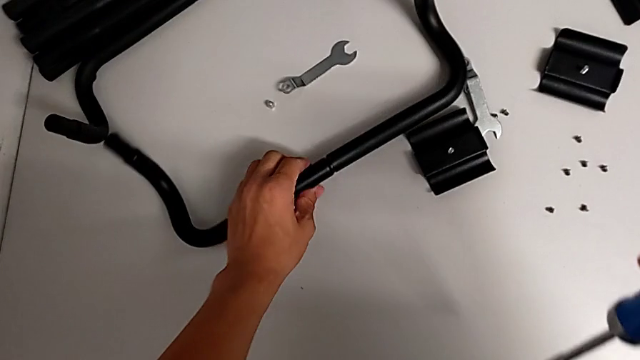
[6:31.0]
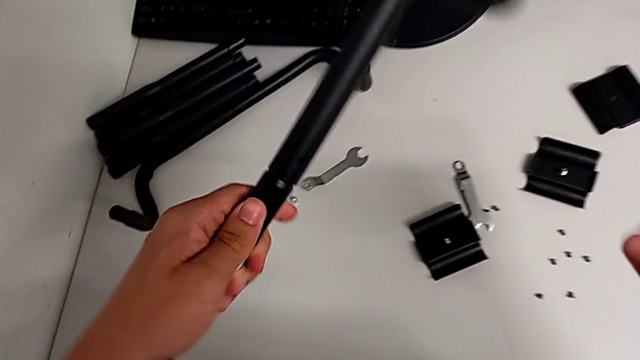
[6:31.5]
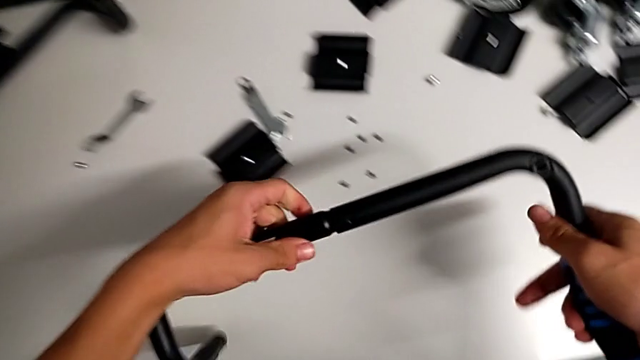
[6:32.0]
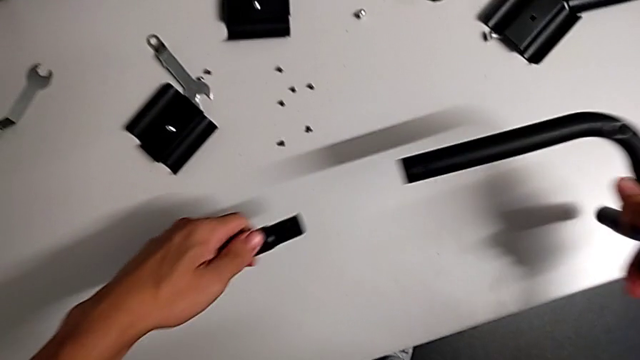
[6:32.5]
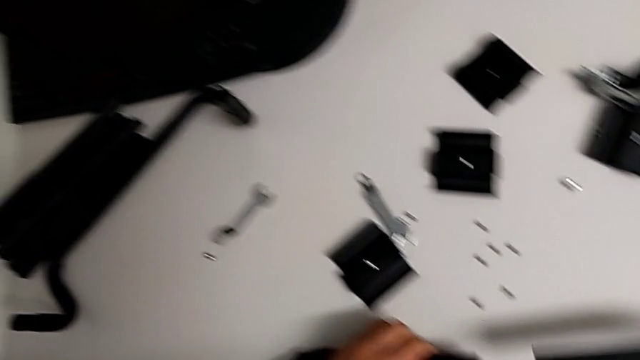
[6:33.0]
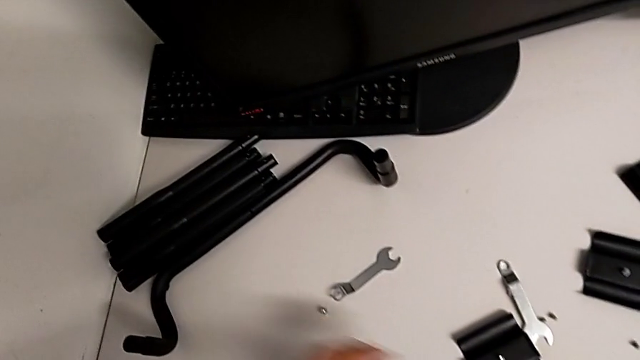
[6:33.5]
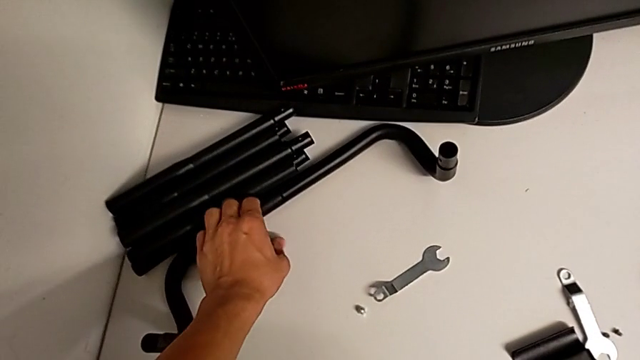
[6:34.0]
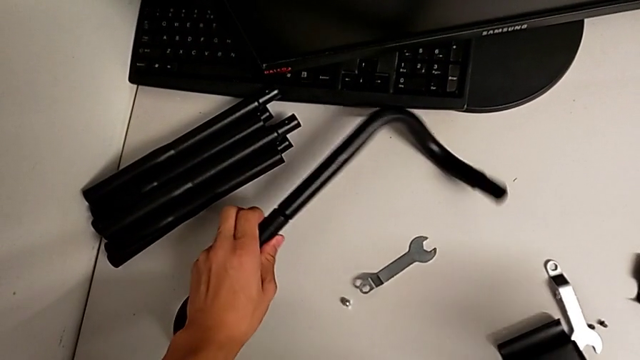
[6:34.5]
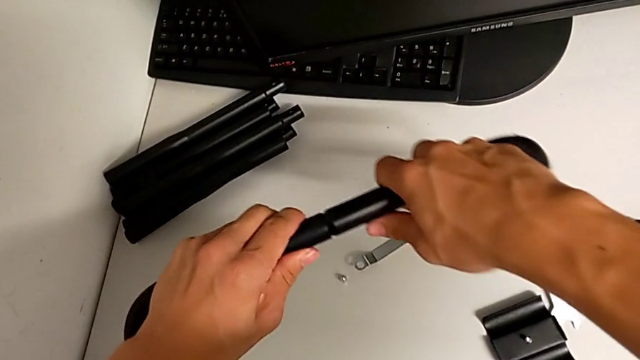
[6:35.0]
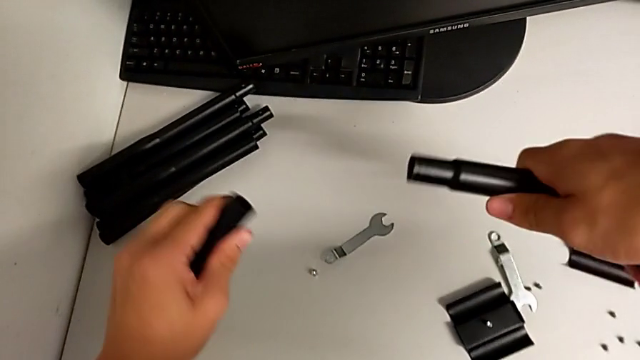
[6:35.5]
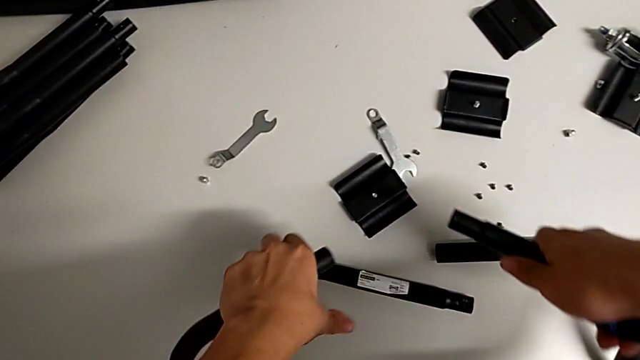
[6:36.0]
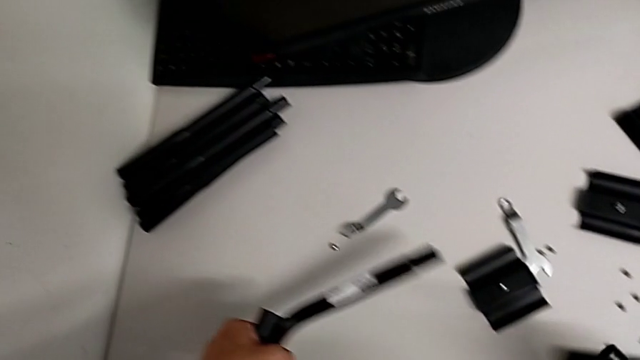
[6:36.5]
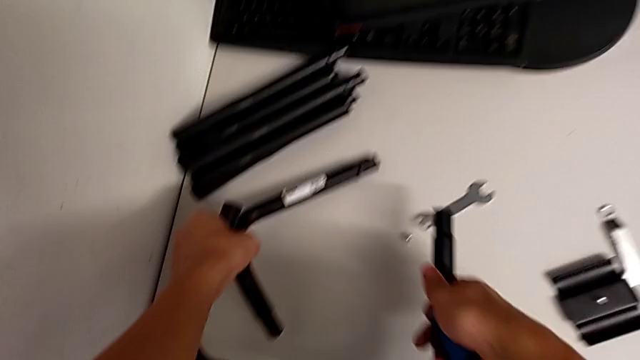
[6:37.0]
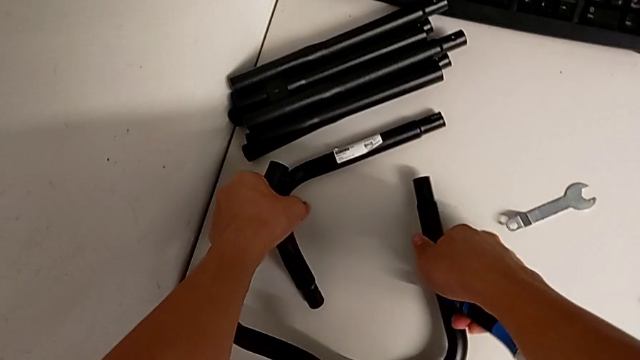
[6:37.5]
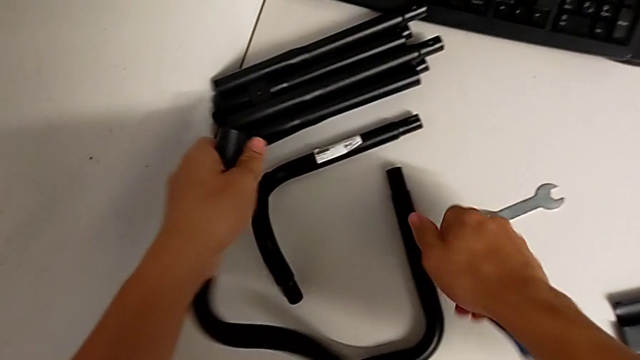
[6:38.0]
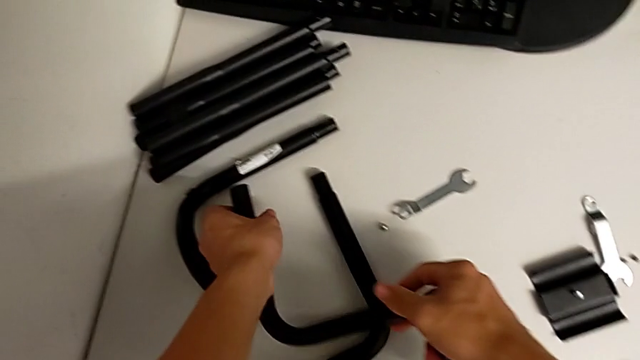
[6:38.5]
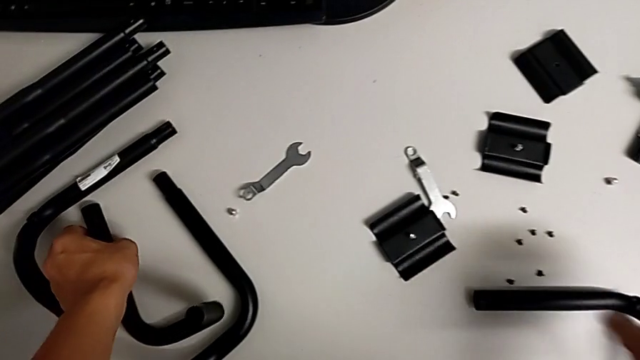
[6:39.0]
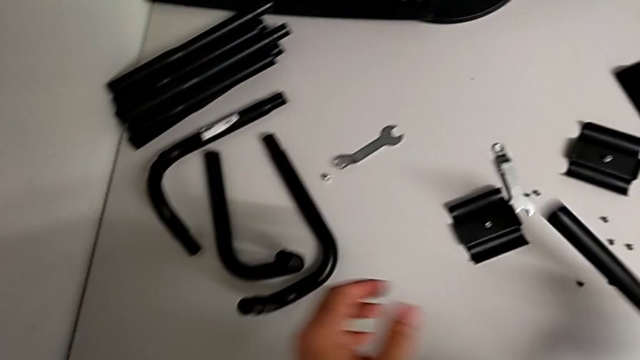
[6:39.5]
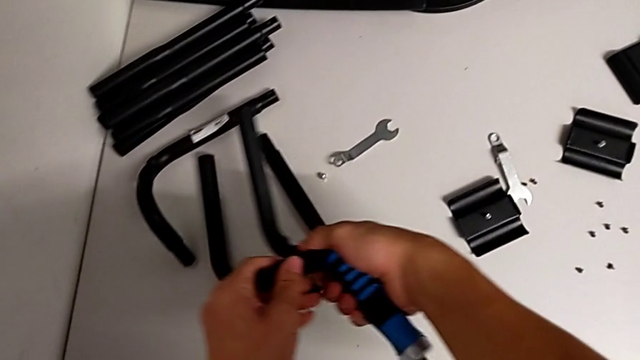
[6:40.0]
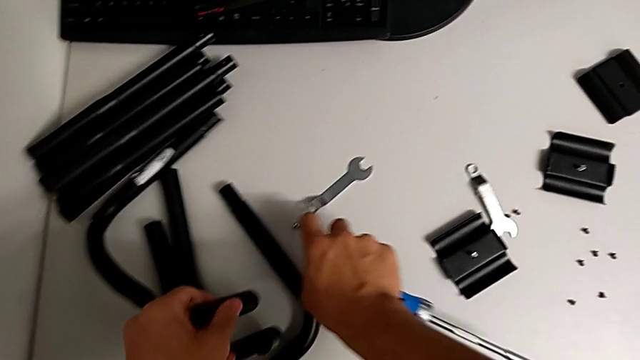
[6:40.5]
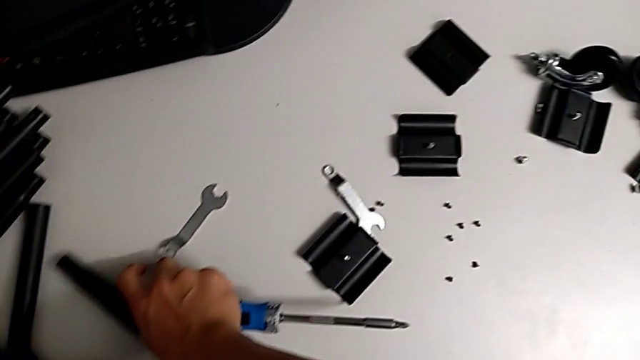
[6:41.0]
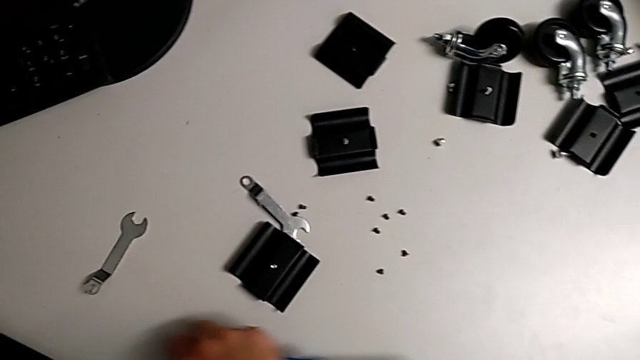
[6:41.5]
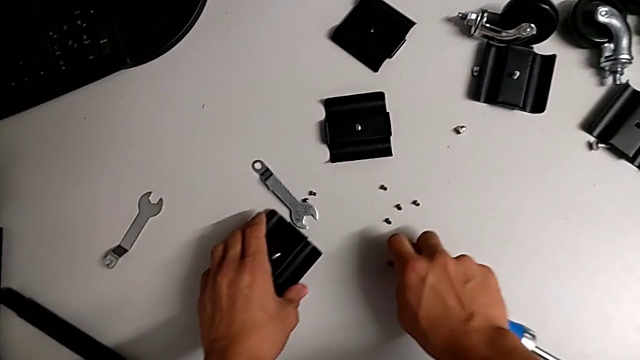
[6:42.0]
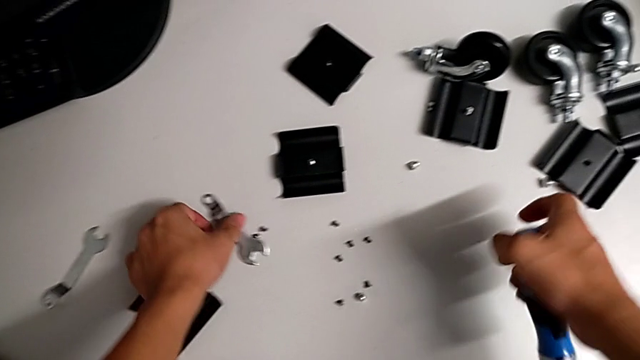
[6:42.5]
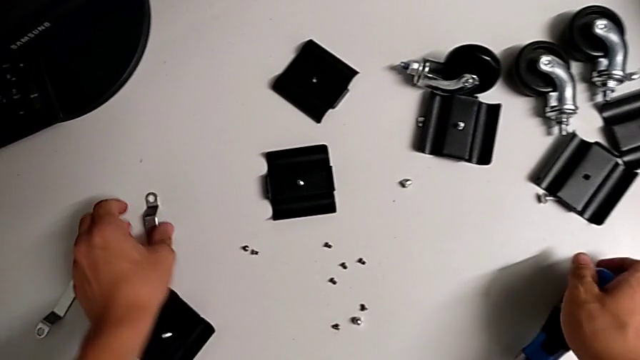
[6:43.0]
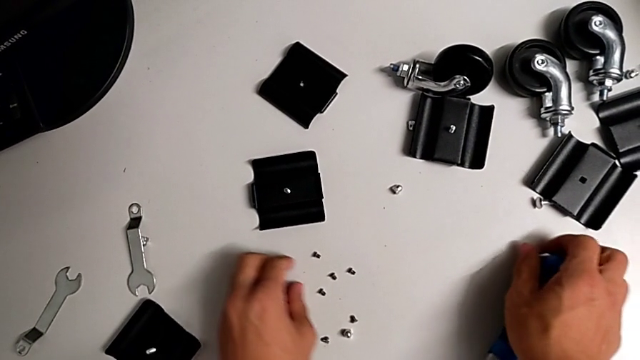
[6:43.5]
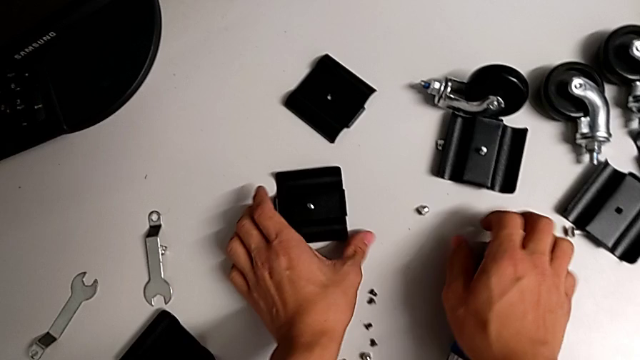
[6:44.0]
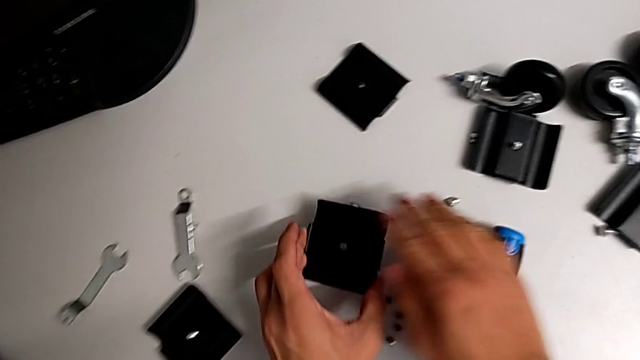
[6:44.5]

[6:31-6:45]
The camera wearer disassembles the base frame. They place the half frame, split it, grab it three times, grab the hexagonal wrench, grab the bracket and hold it.

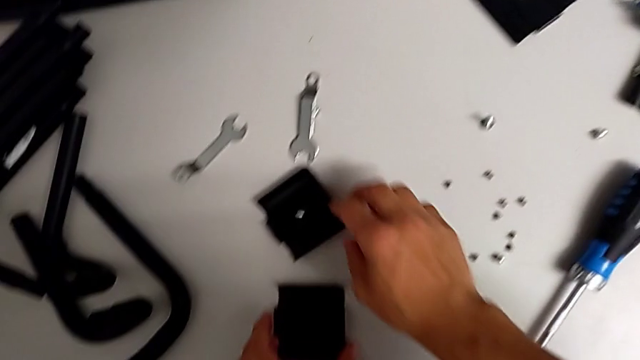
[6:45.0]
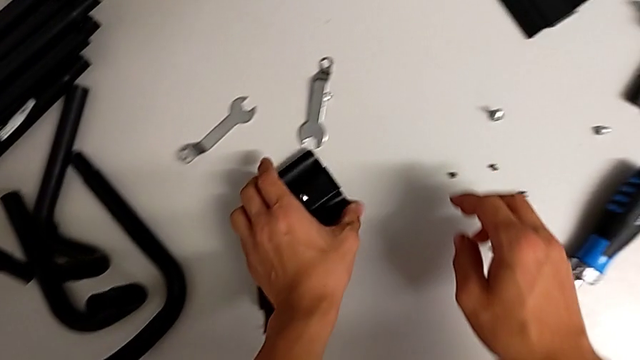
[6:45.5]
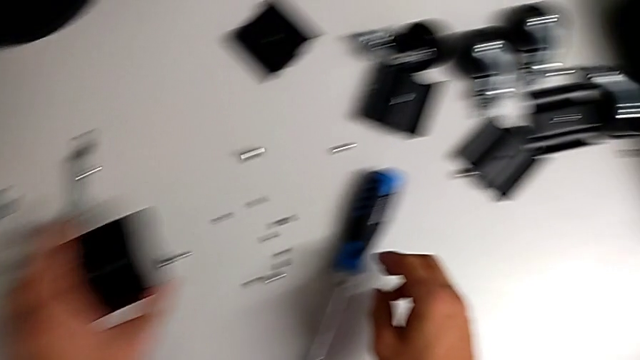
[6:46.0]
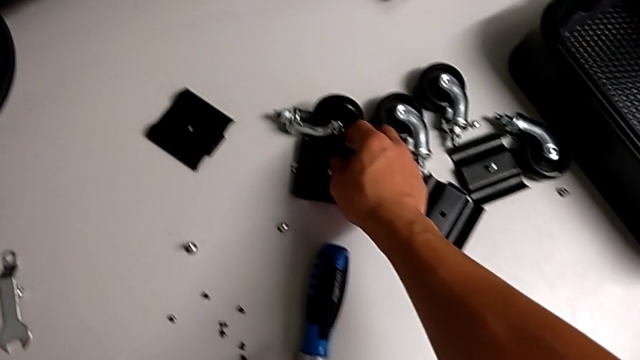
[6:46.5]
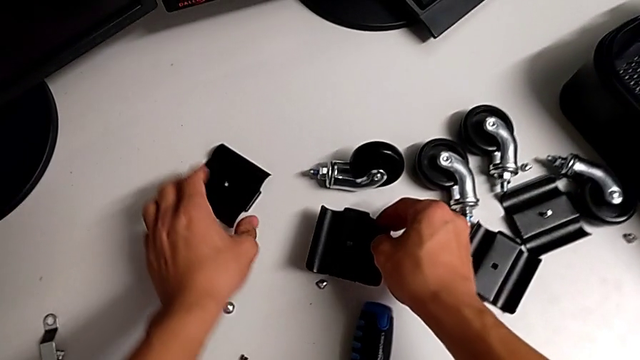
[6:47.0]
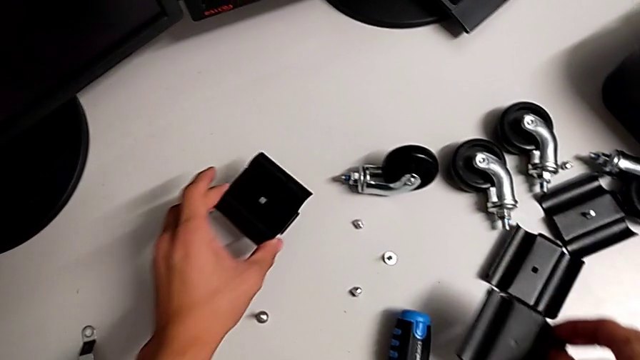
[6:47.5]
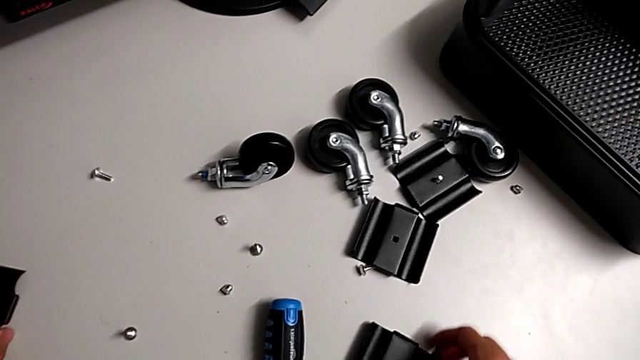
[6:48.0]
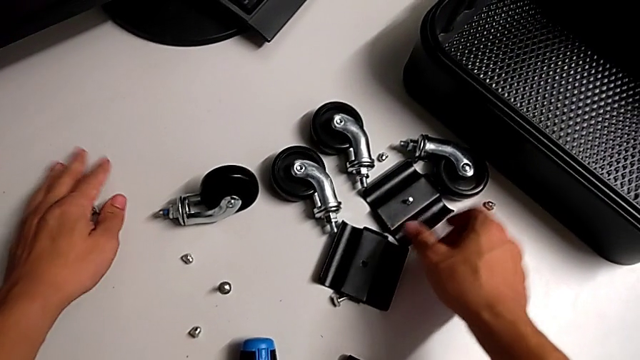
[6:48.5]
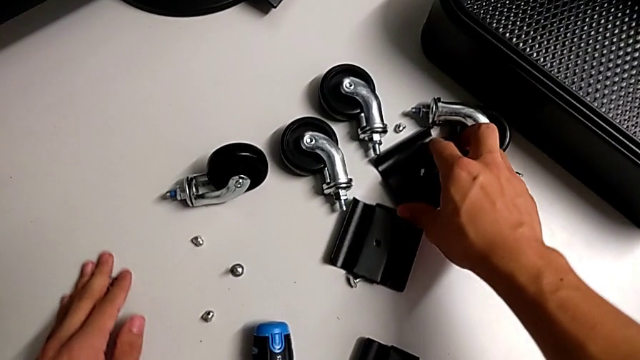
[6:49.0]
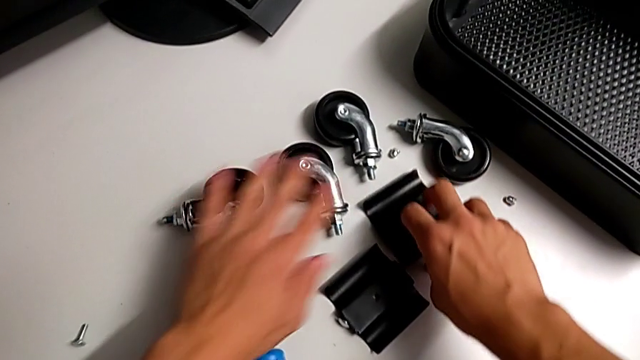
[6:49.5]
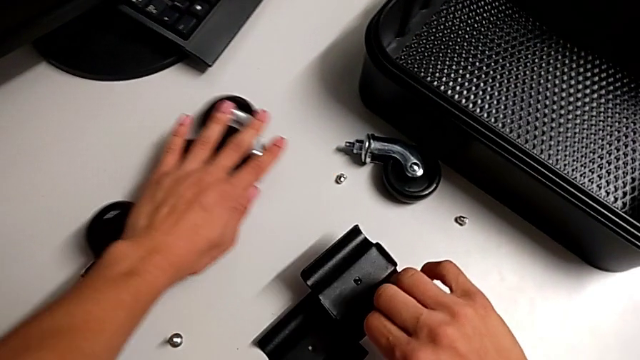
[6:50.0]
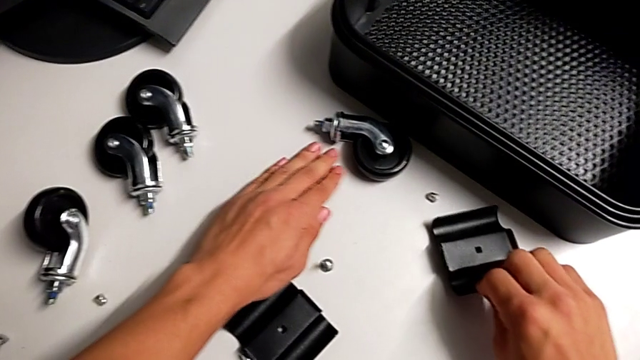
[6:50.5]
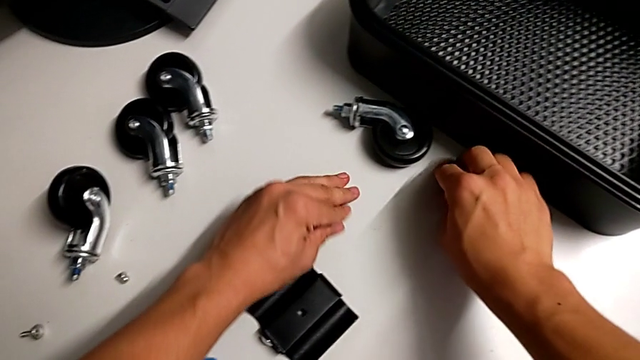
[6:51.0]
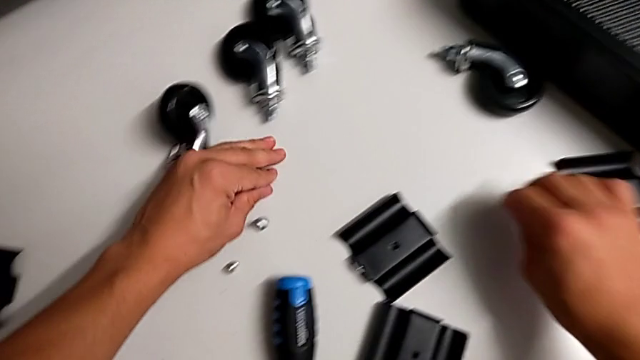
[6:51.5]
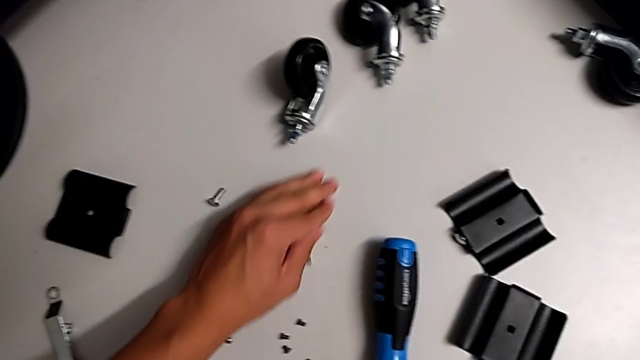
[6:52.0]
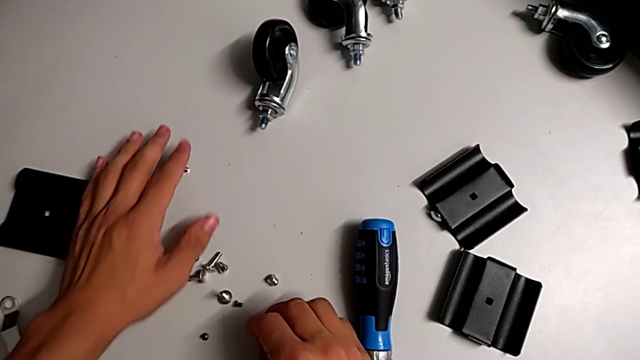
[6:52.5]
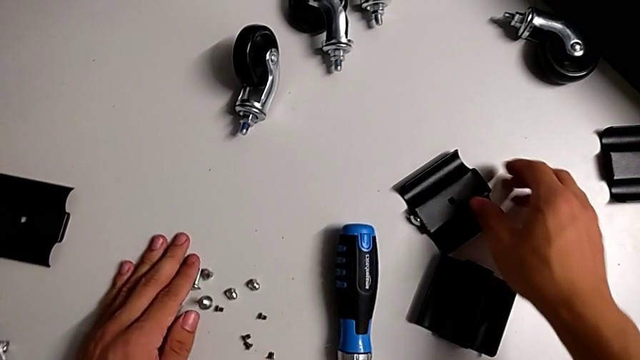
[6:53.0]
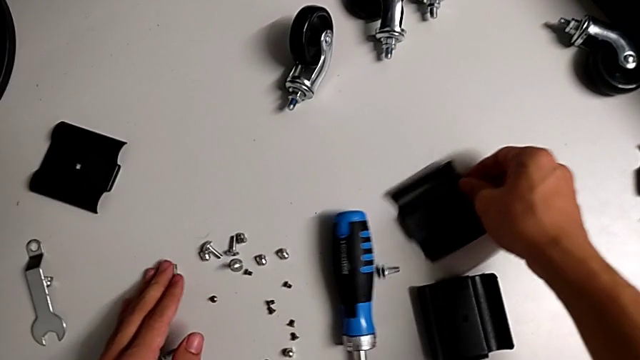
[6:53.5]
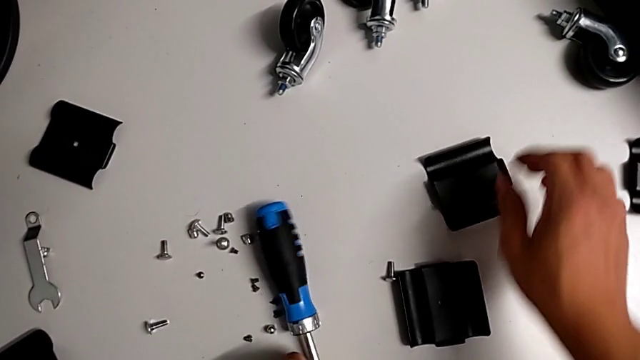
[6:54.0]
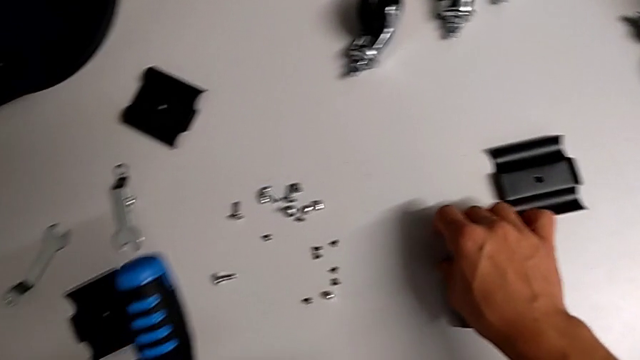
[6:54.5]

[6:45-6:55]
The camera wearer is placing the screws together. They grab the bracket, push the wheel, grab the screw and hold the bracket.
